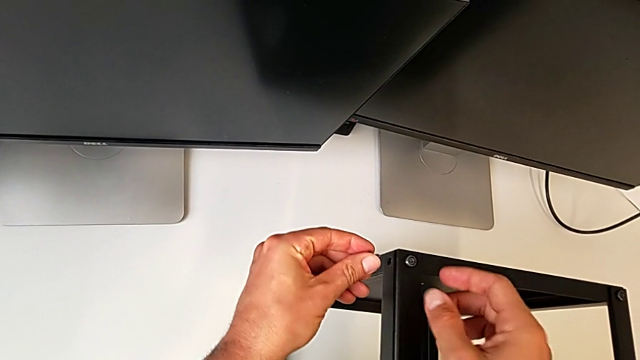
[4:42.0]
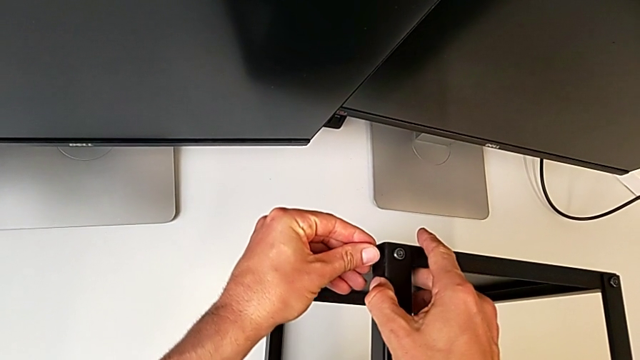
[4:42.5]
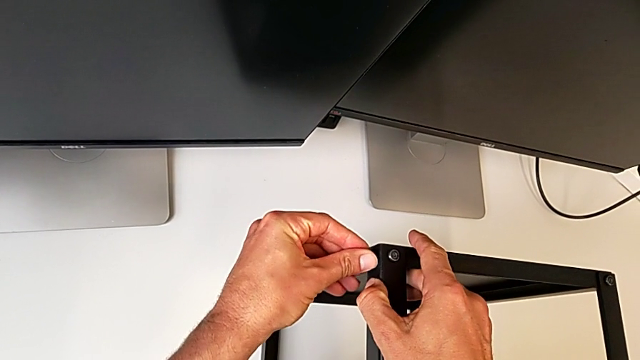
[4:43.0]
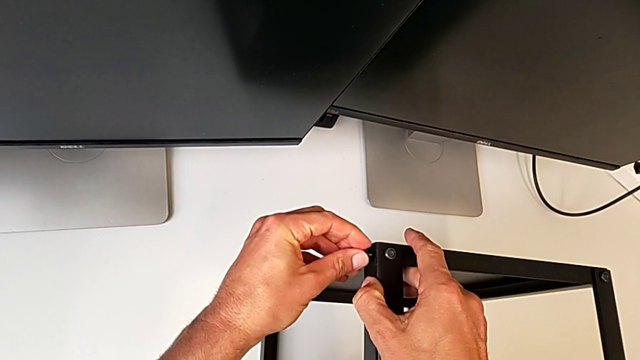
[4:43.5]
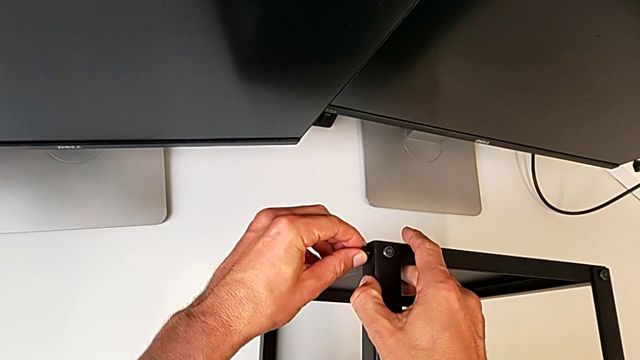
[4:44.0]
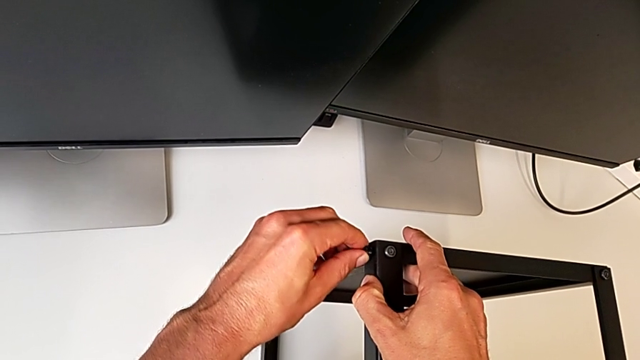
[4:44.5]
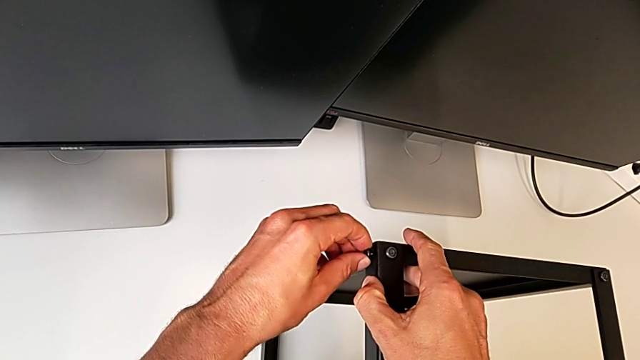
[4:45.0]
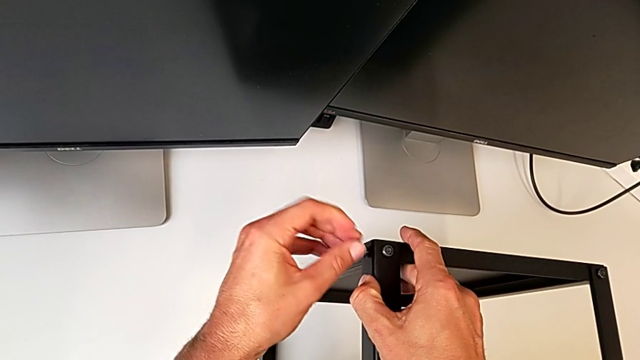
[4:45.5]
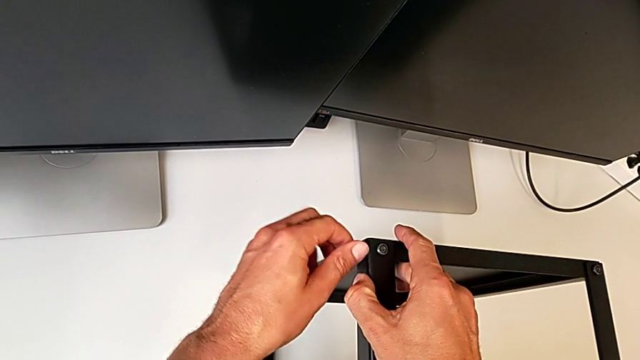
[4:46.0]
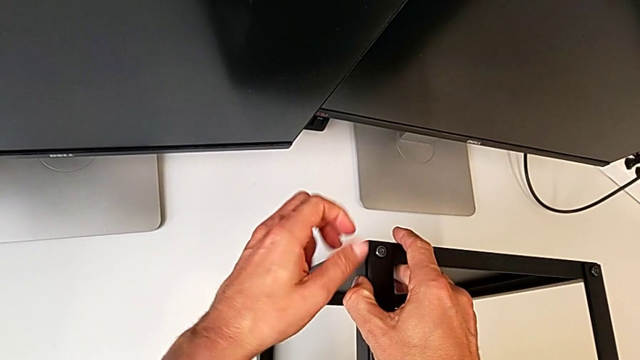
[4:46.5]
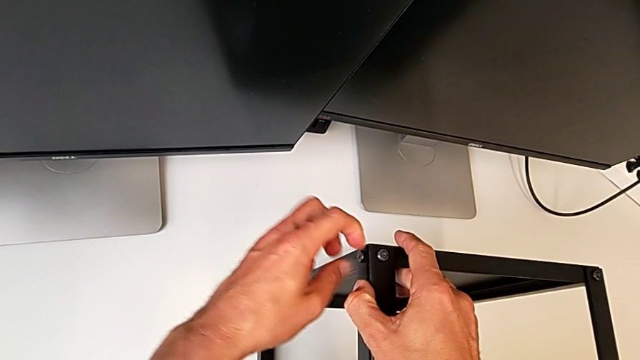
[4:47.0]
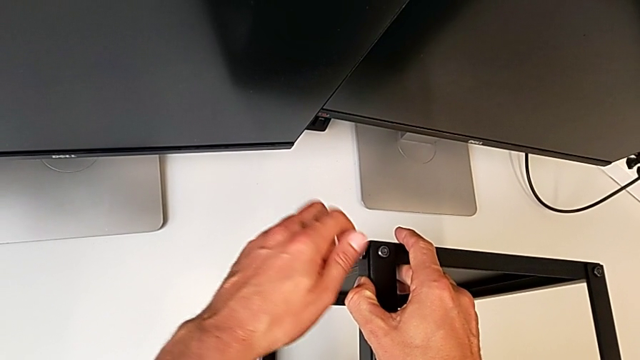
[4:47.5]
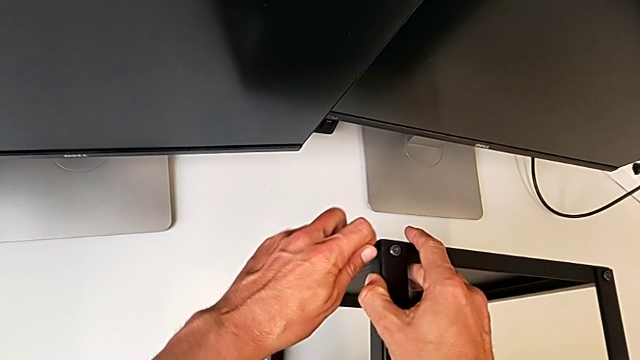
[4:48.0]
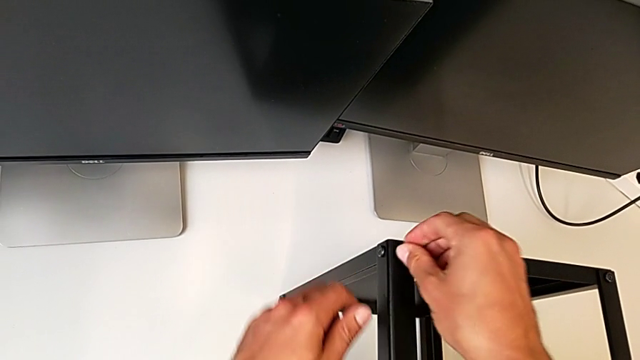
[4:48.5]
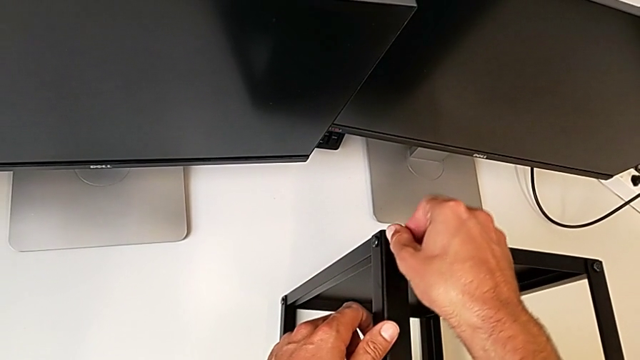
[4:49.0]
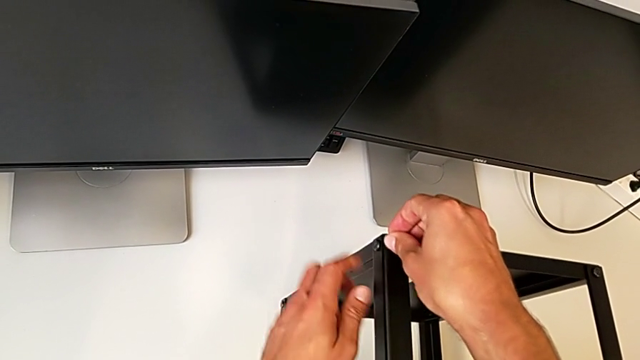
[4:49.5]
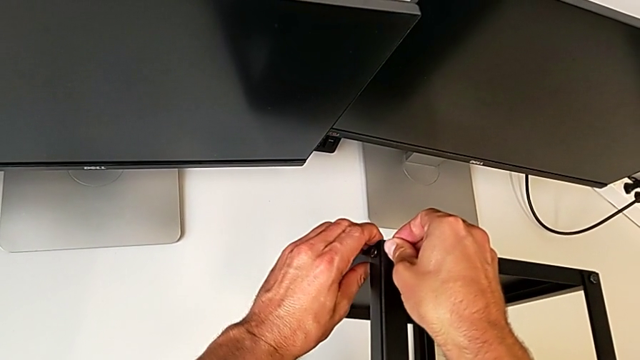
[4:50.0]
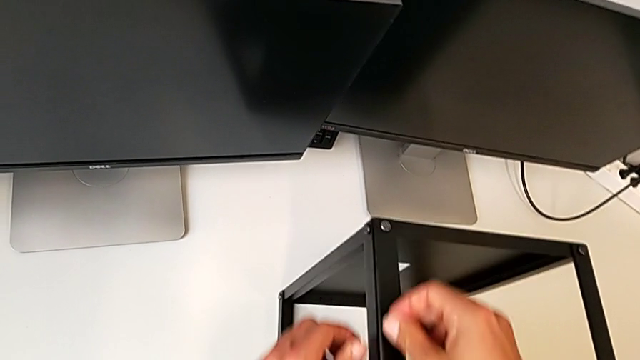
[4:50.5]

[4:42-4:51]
The camera wearer is assembling the upper shelf on the other two legs. They keep screwing the second hex socket head.

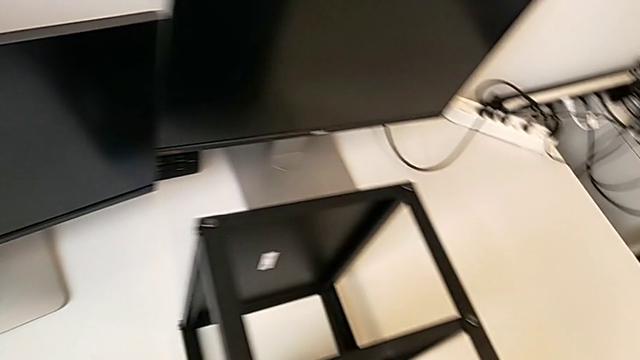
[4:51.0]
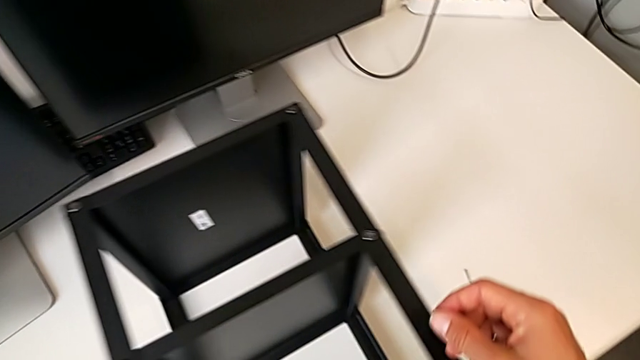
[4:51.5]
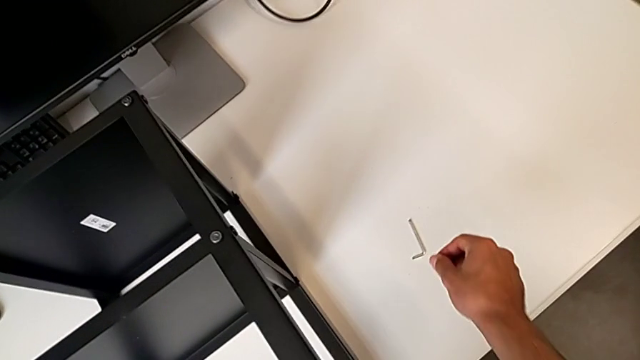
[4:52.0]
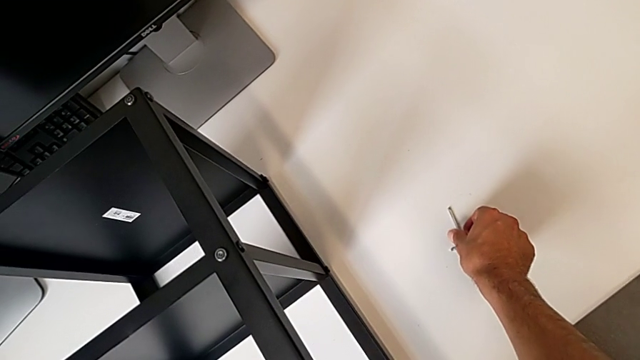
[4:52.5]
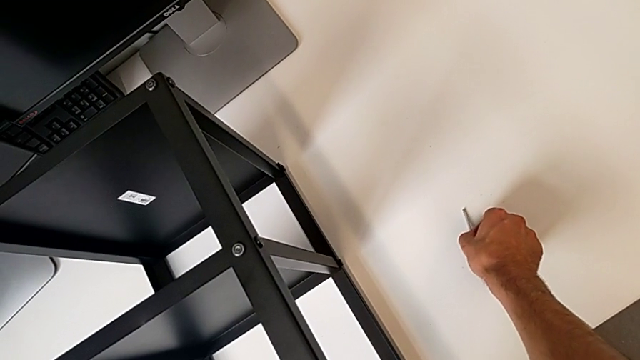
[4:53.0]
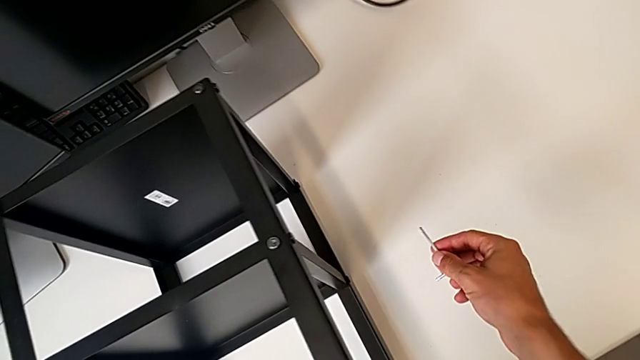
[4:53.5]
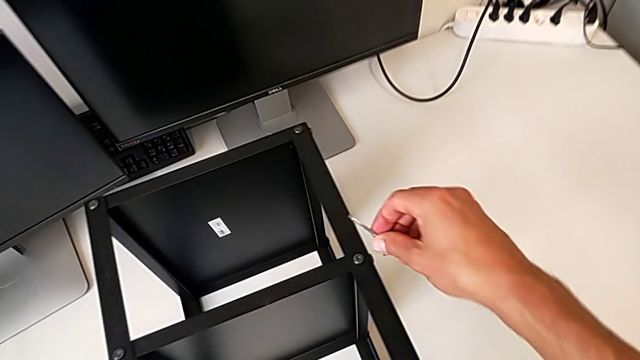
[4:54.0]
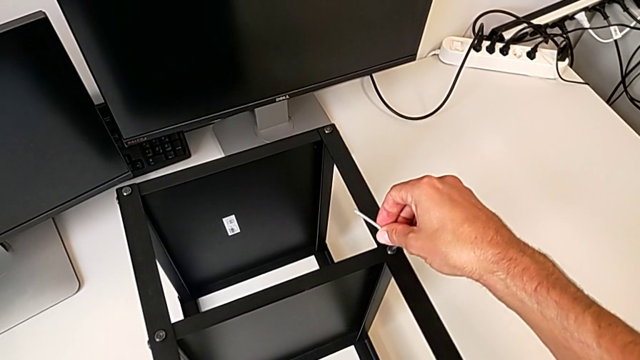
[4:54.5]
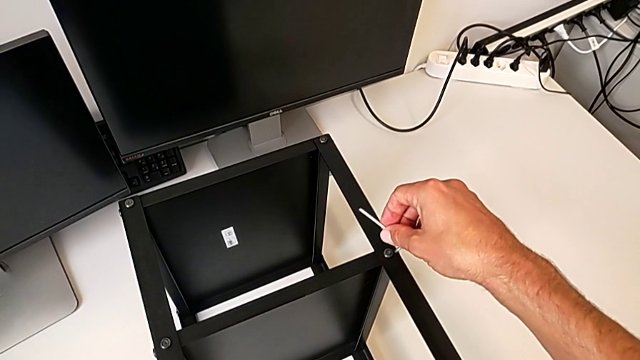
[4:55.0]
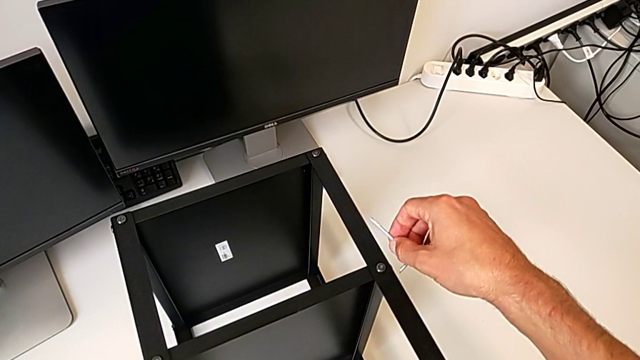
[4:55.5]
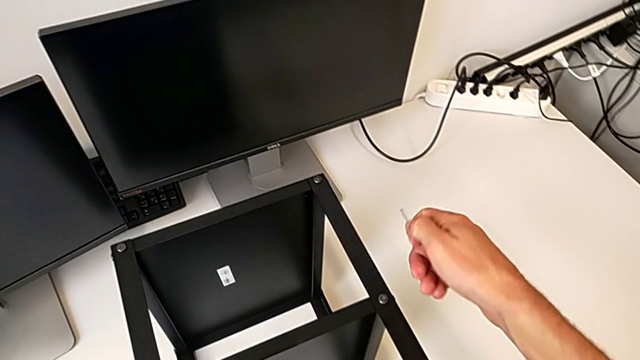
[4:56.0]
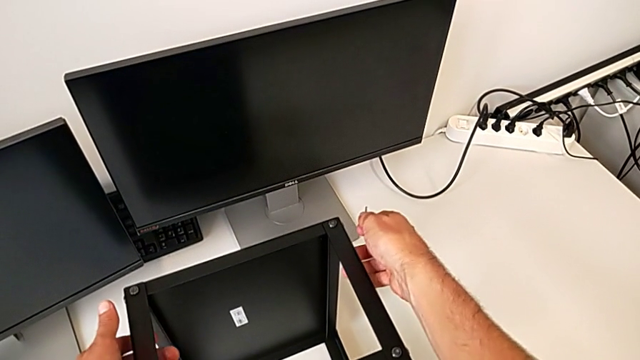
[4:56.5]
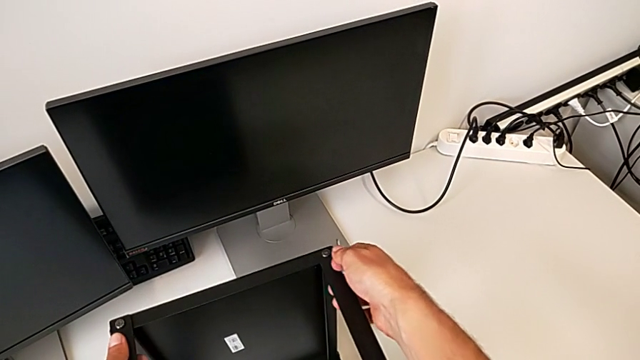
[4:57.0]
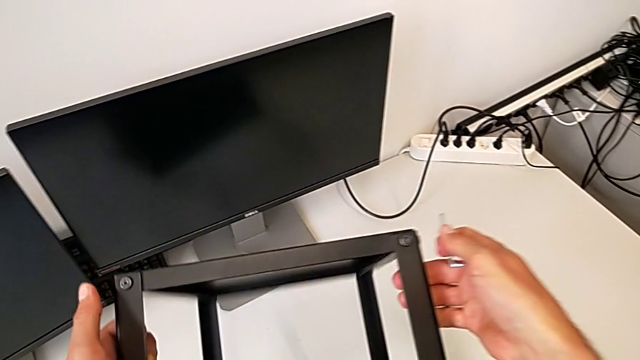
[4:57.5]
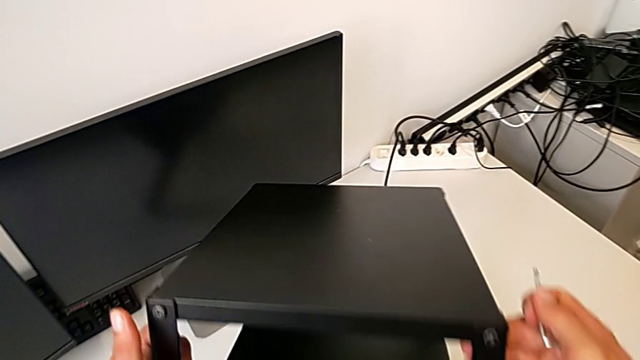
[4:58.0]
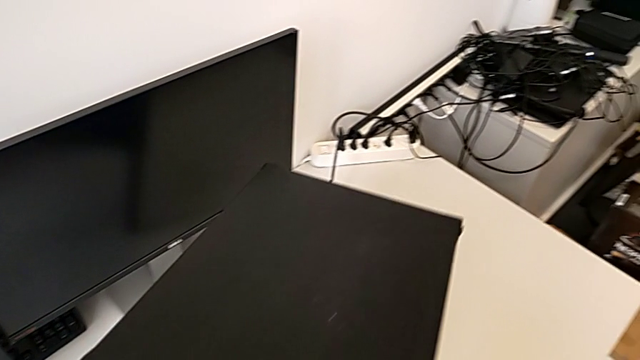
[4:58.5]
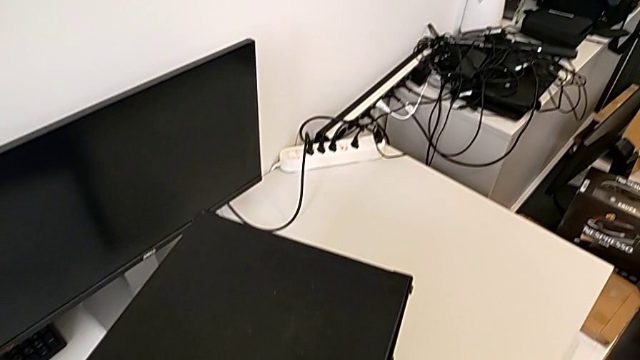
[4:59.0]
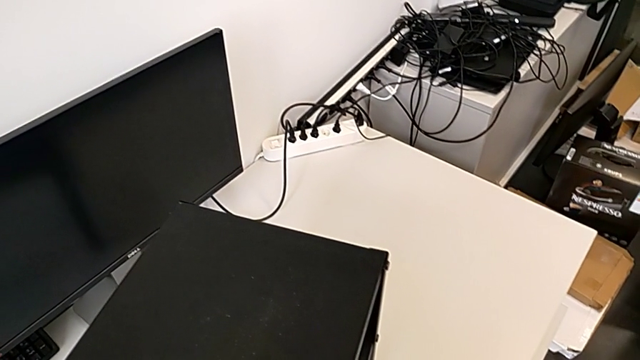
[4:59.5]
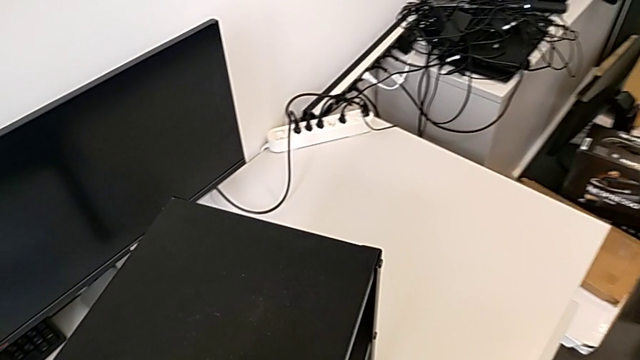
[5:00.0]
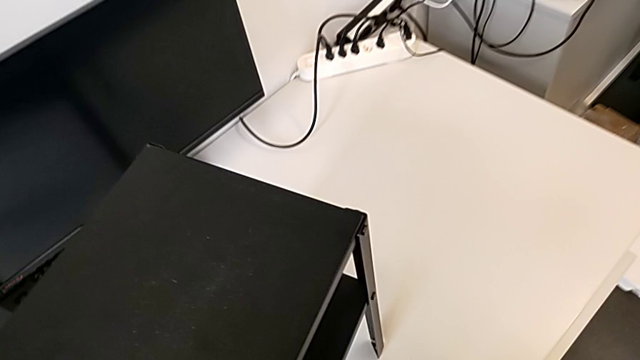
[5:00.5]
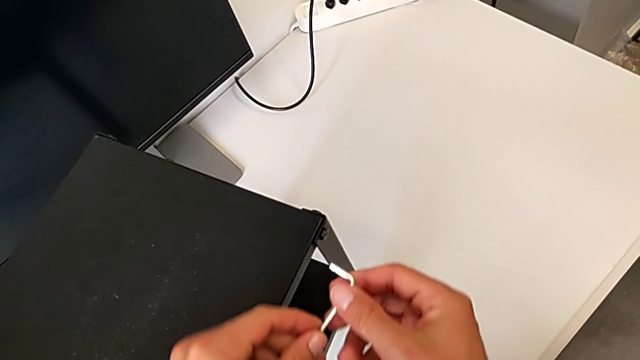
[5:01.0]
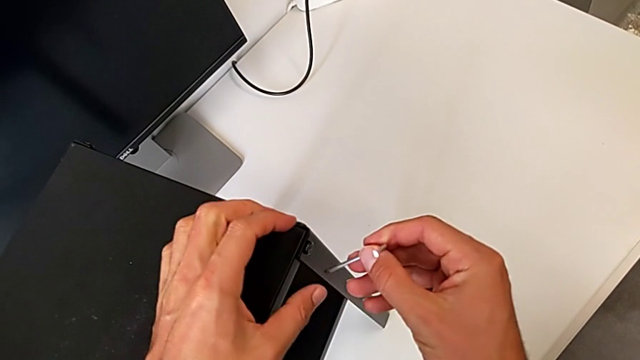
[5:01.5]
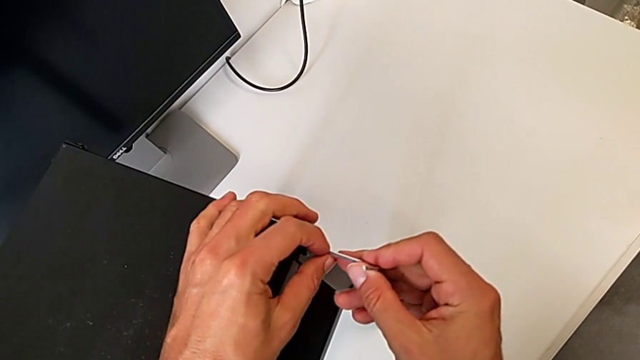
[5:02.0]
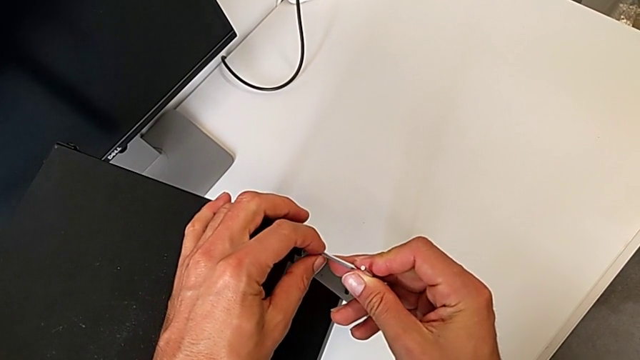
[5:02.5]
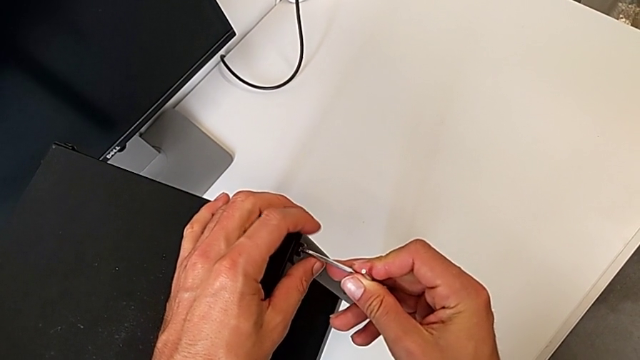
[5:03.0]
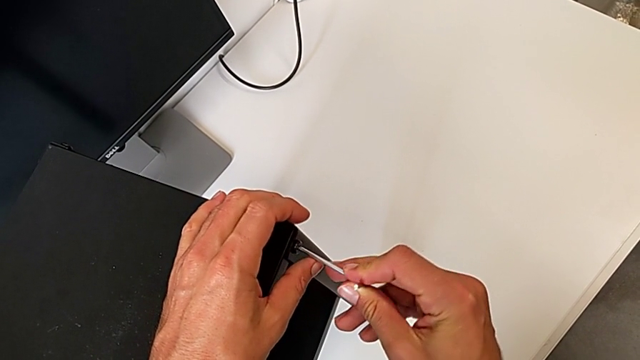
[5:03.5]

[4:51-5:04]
The camera wearer is tightening the screws of the two legs with an Allen wrench. They approach the Allen wrench, grab it, flip the tray and approach it.
